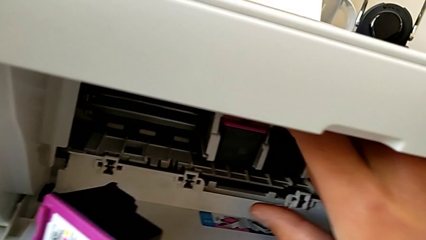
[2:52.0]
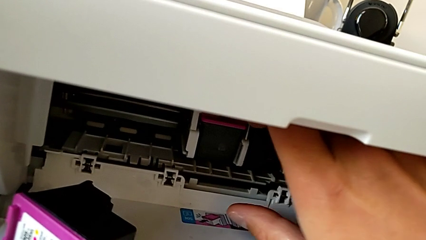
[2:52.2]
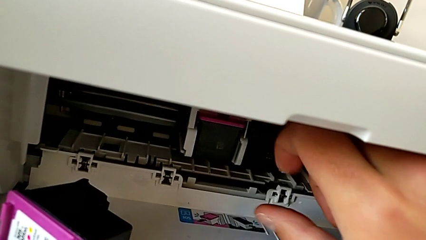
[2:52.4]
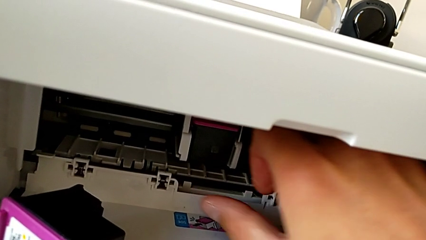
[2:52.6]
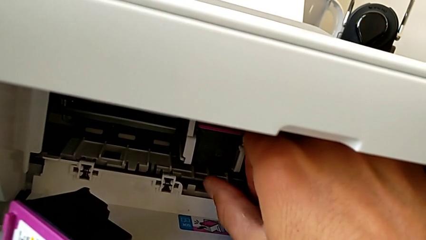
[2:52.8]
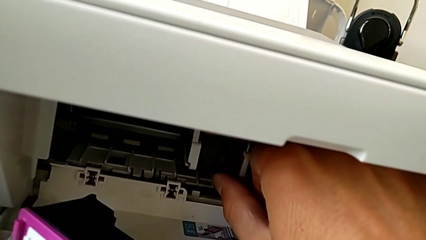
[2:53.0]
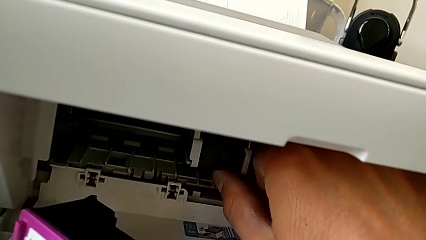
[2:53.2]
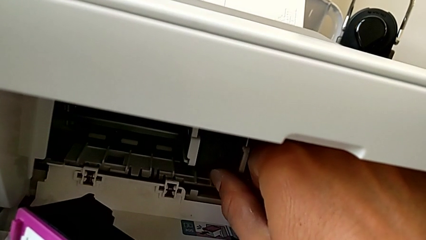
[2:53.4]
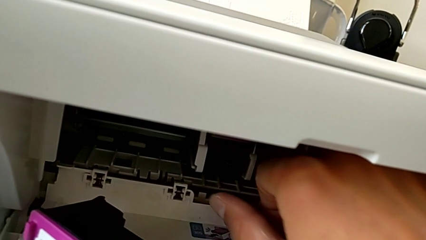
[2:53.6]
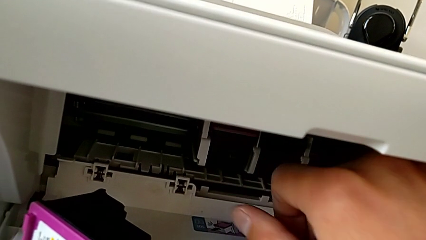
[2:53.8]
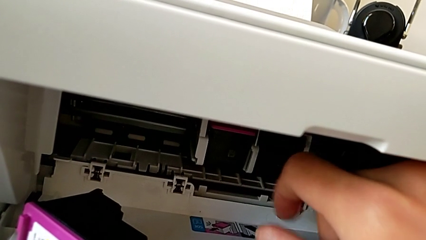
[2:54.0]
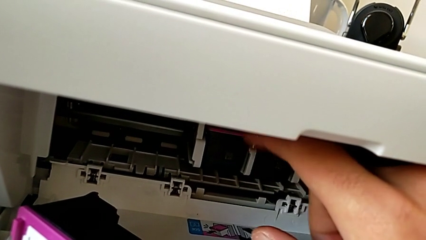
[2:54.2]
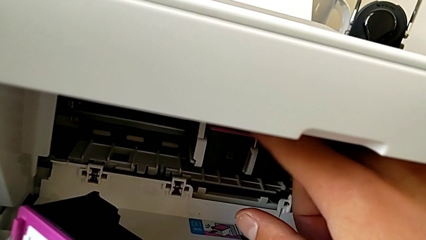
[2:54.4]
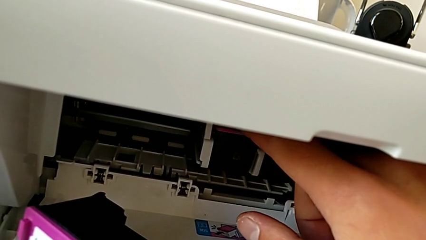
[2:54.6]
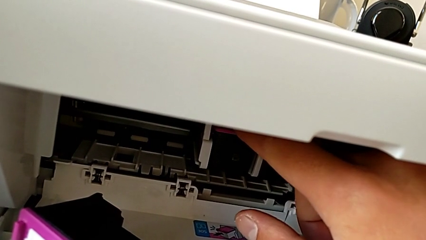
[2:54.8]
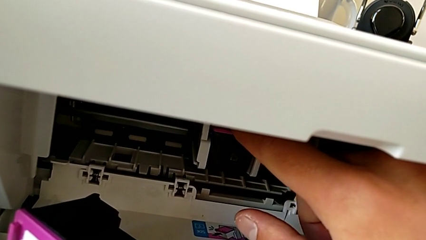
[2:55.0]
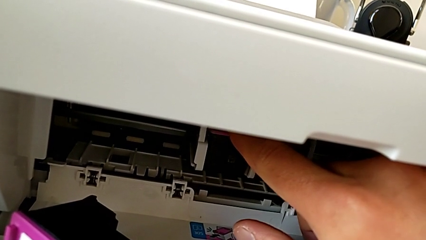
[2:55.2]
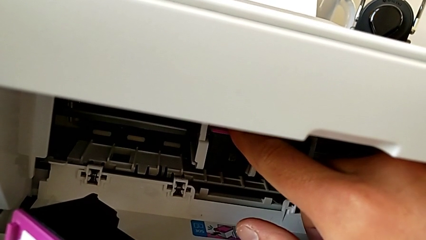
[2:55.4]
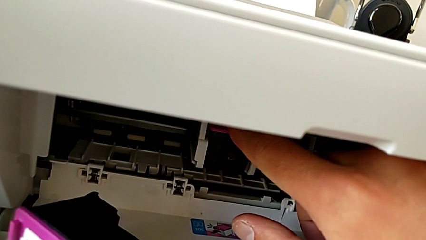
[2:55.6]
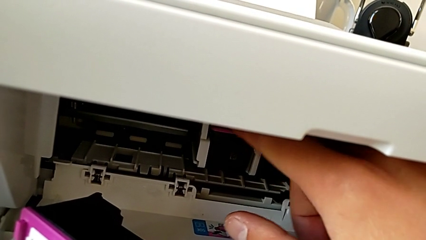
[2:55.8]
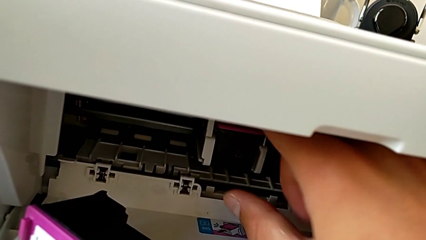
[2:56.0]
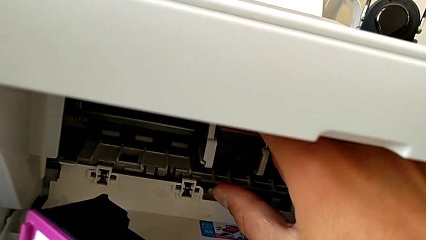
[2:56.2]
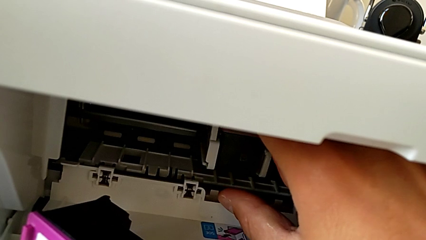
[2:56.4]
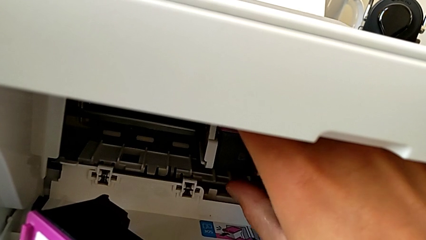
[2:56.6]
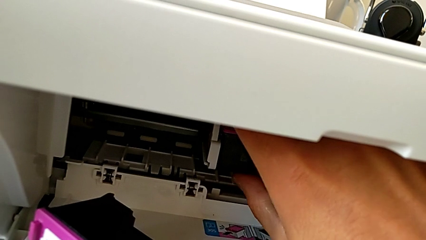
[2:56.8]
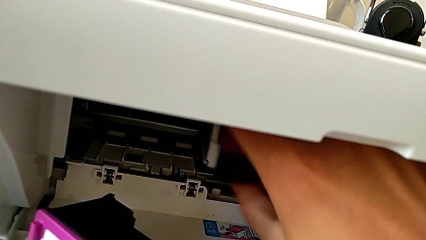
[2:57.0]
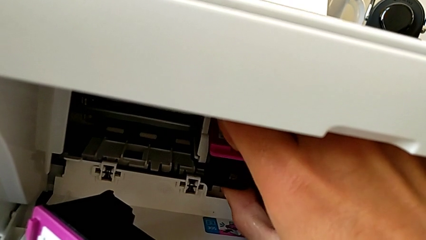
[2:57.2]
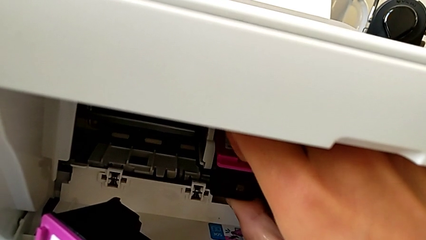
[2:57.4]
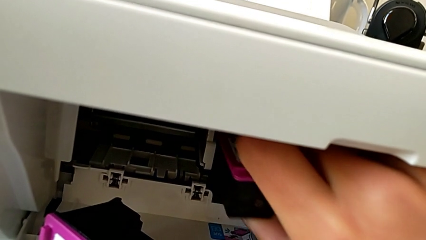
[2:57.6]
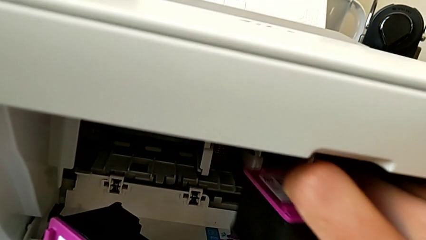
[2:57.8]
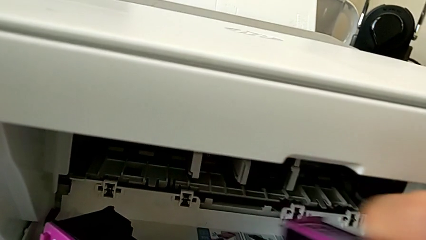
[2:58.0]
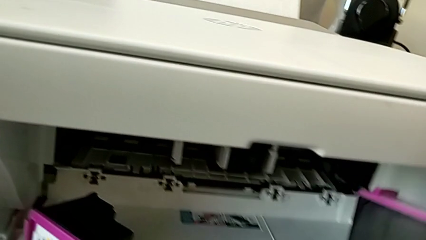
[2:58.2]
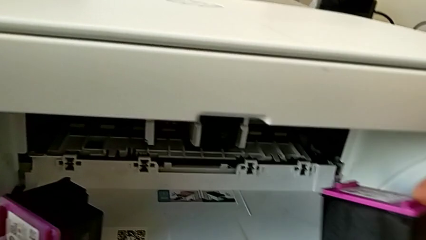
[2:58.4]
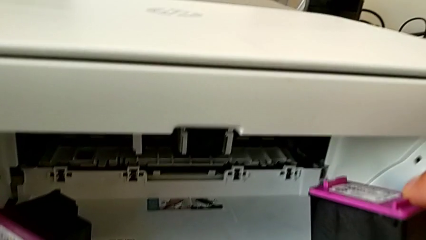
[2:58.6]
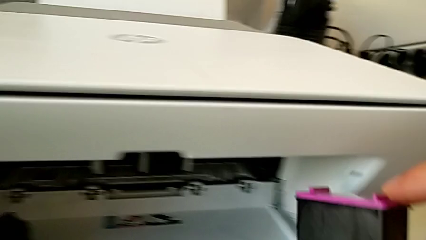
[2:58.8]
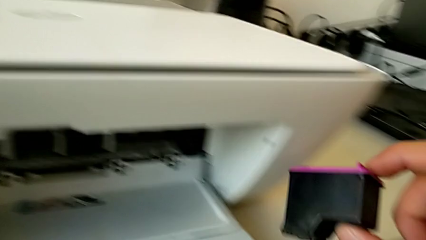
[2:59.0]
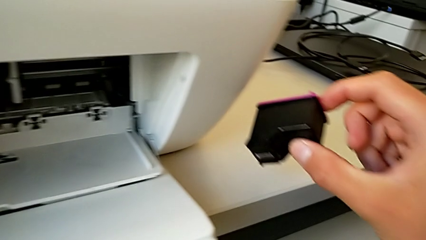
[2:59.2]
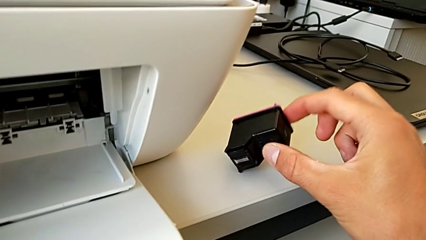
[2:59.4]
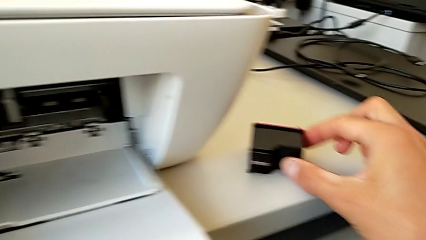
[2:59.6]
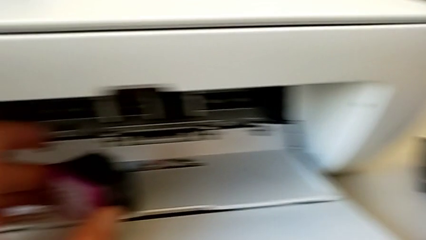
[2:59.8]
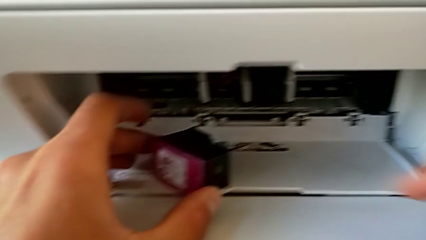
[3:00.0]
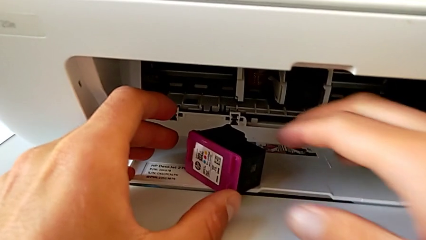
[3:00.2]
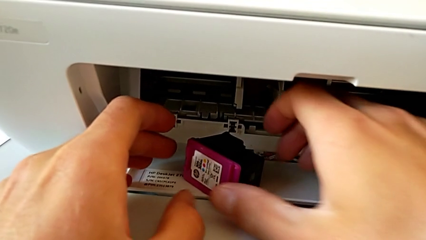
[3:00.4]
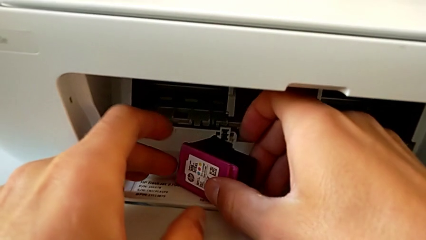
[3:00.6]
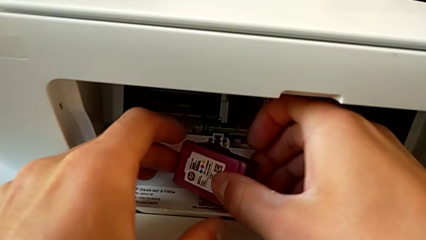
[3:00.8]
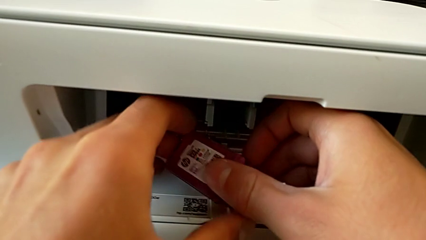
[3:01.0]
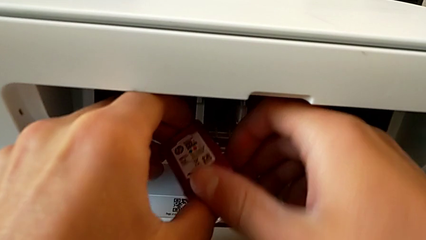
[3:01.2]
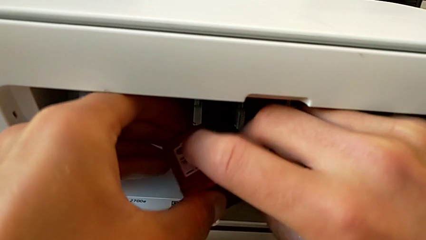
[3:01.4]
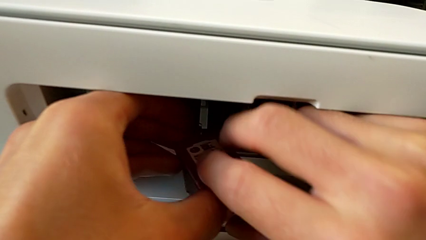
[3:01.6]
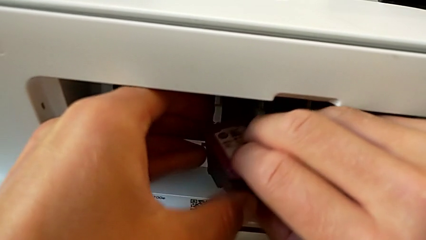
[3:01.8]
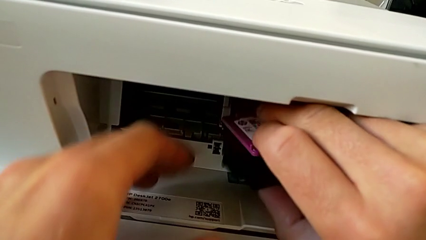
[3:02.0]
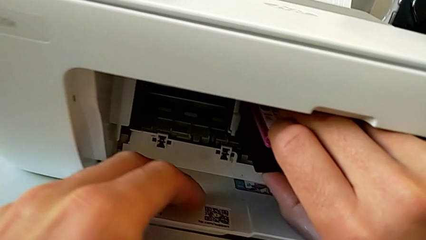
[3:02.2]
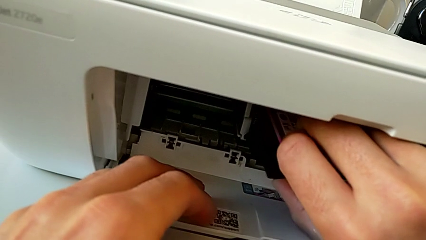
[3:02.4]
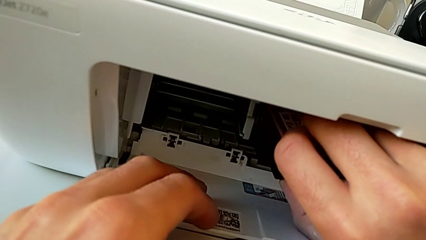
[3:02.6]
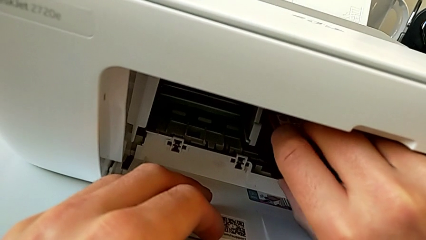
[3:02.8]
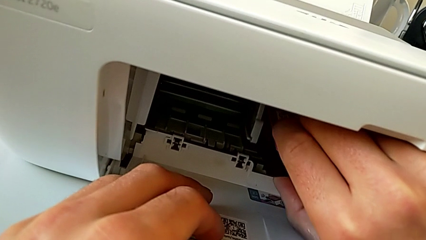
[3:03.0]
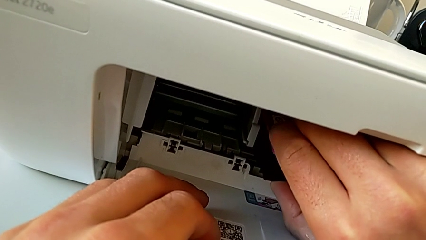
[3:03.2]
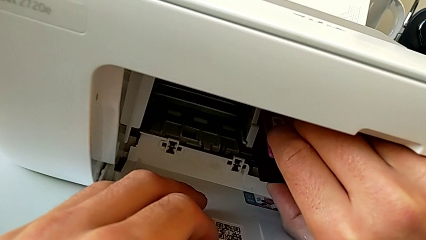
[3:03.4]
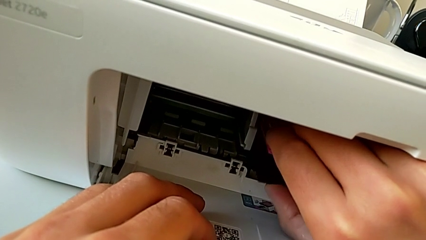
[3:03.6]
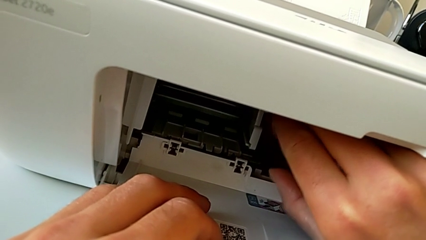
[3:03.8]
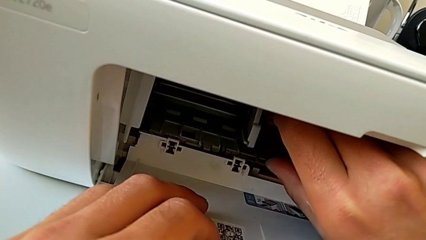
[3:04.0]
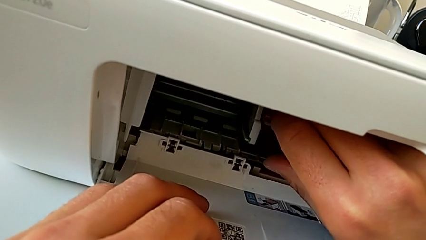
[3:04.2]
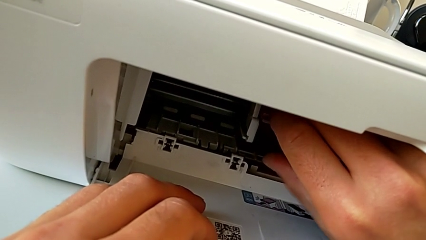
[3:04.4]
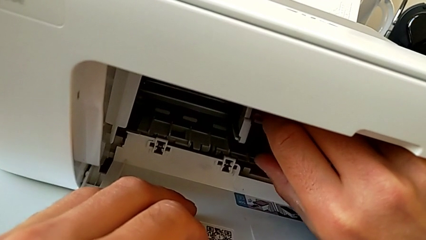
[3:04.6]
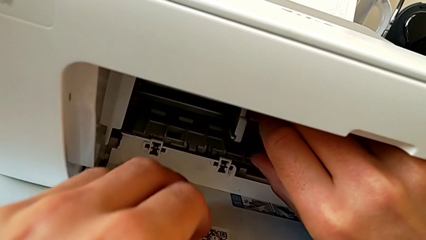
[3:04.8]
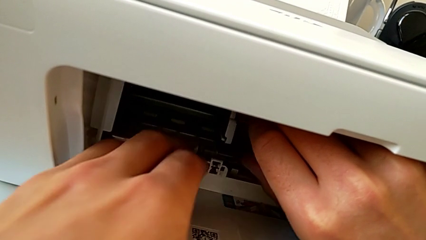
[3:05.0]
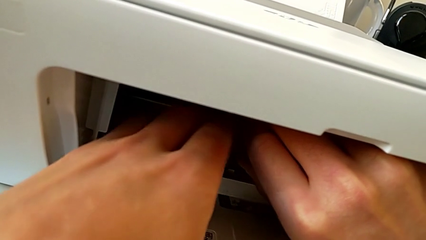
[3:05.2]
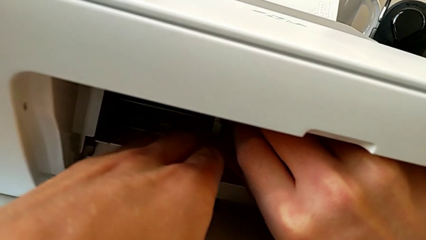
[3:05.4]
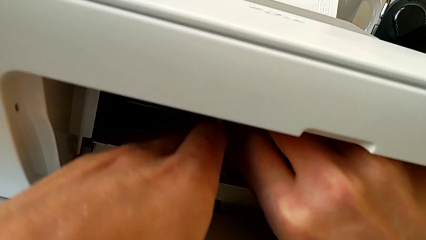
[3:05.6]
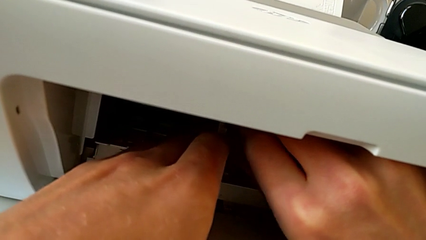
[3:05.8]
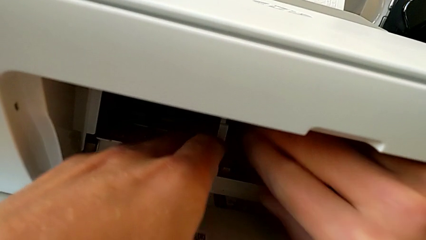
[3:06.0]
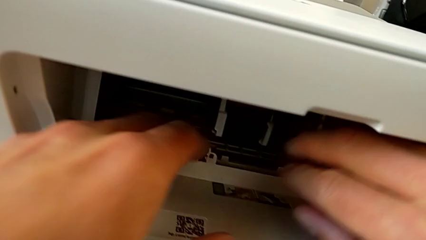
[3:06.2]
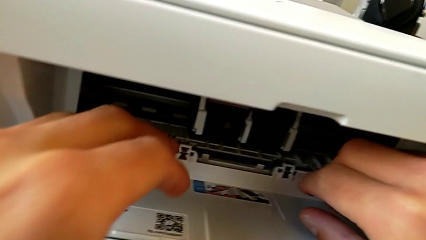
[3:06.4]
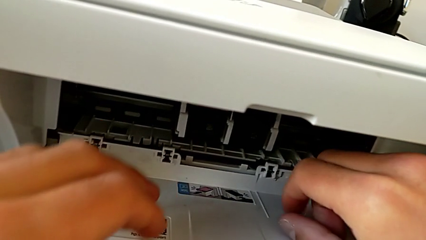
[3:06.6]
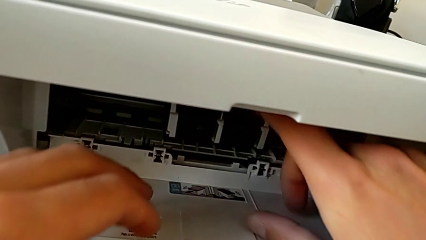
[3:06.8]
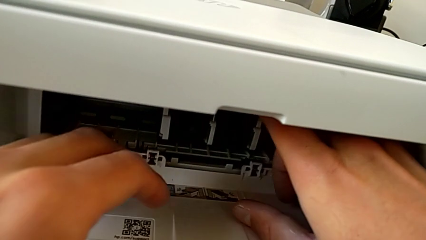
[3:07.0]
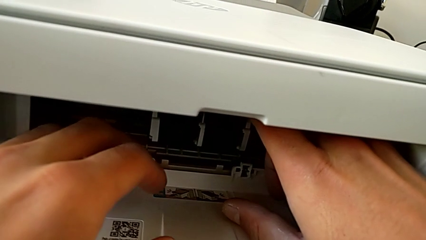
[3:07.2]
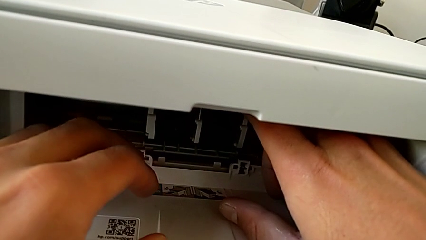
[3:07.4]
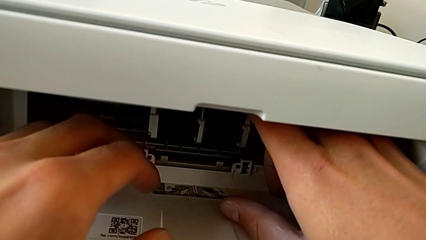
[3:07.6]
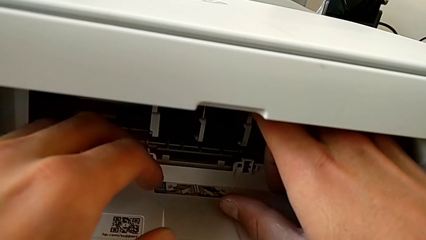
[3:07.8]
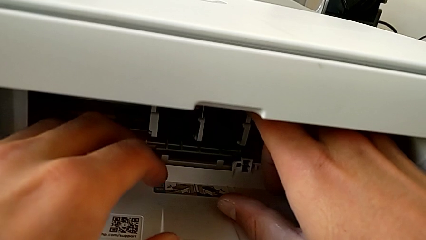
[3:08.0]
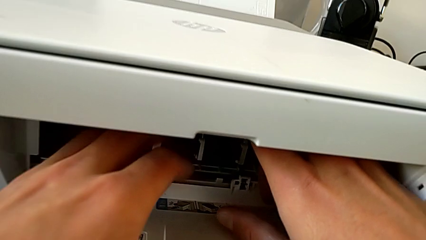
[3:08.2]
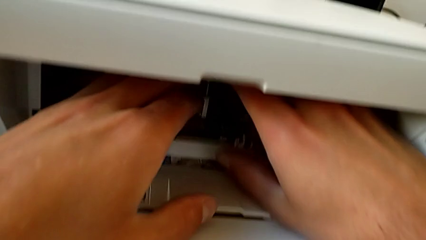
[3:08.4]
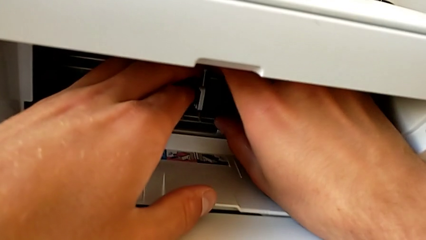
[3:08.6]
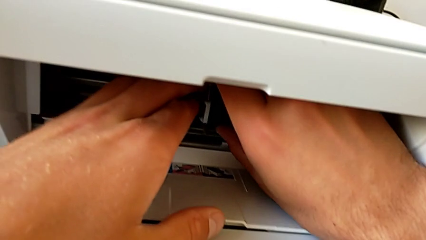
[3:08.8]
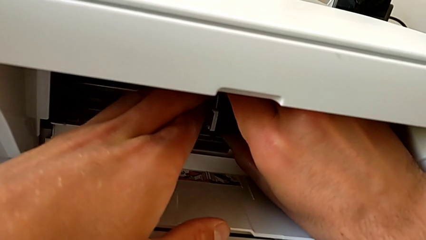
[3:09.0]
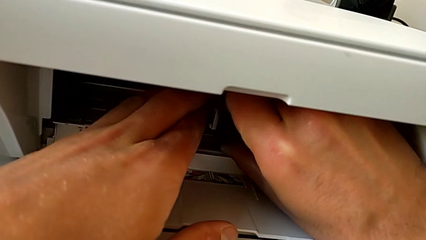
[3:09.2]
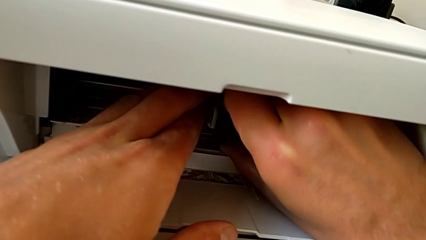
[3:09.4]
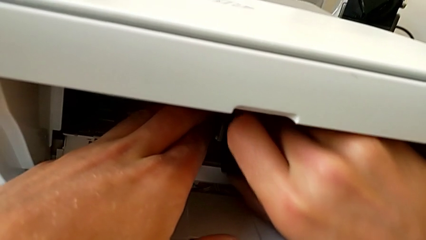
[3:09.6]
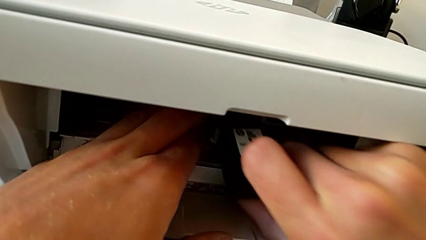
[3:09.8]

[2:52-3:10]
The camera wearer is pressing down on the old cartridge and popping it up and out, then inserting the new color cartridge. They wrongly press the ink cartridge, pressing up, press it, withdraw it, place the old ink cartridge, insert the new ink cartridge and withdraw the old ink cartridge.
